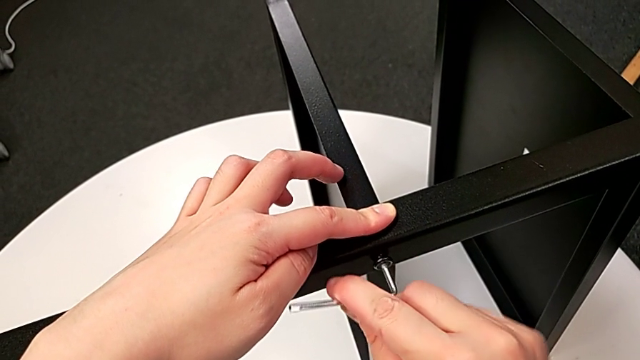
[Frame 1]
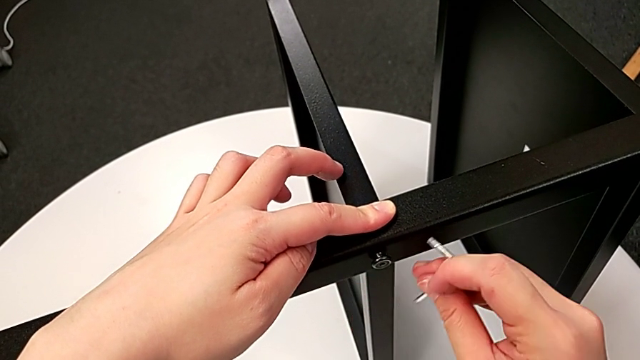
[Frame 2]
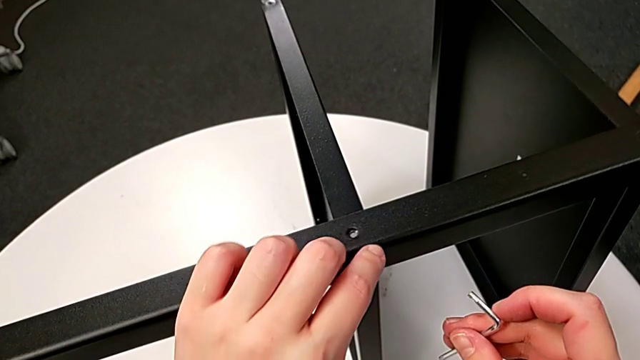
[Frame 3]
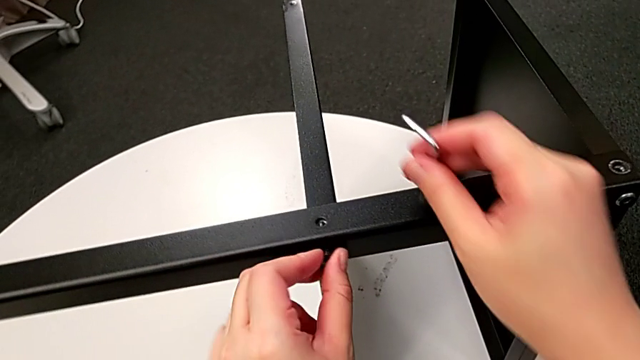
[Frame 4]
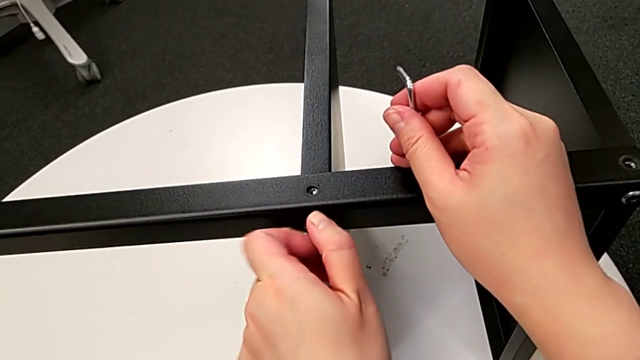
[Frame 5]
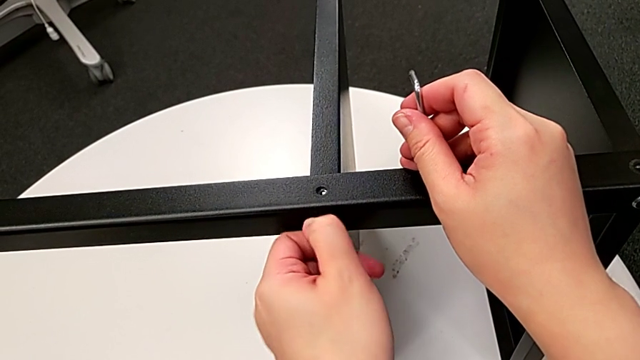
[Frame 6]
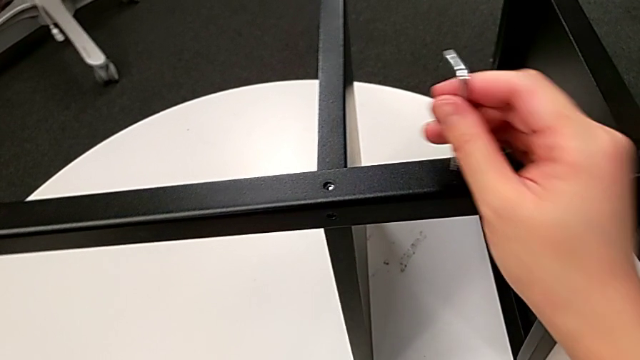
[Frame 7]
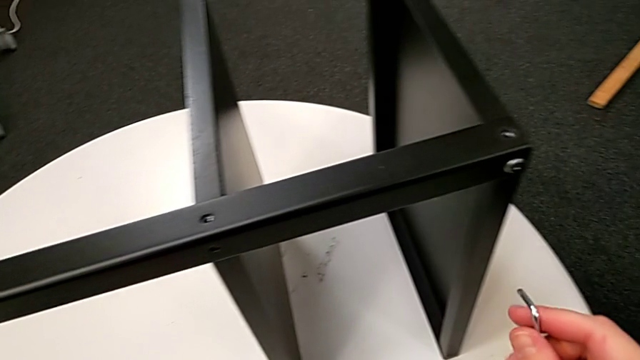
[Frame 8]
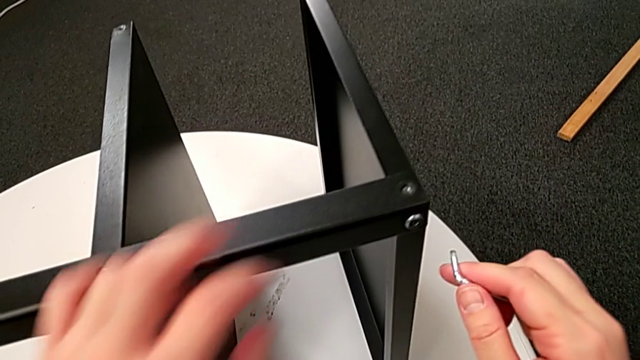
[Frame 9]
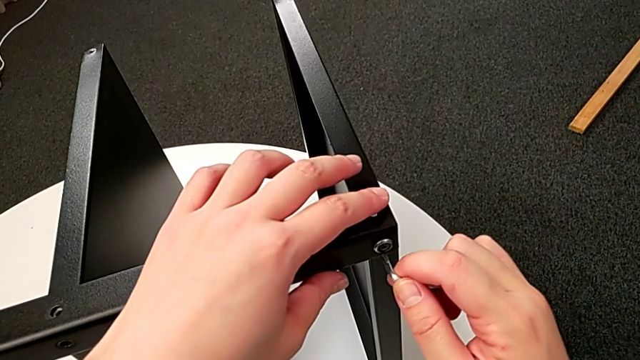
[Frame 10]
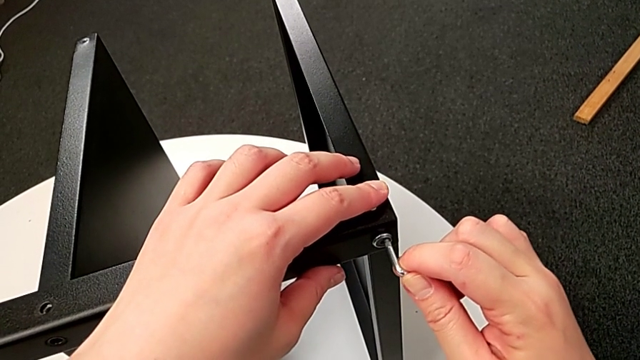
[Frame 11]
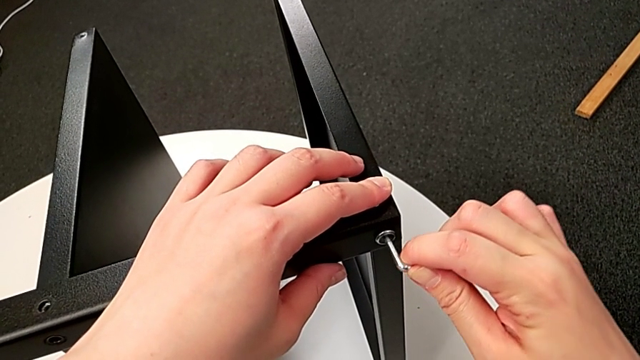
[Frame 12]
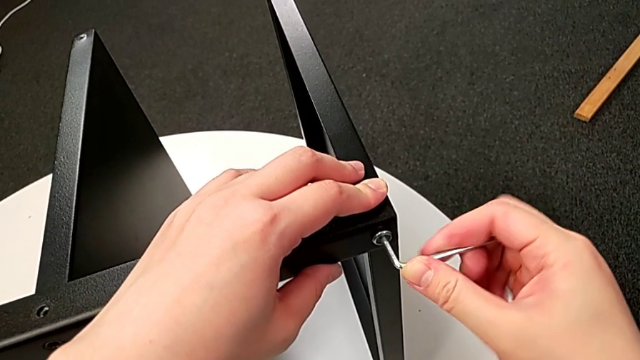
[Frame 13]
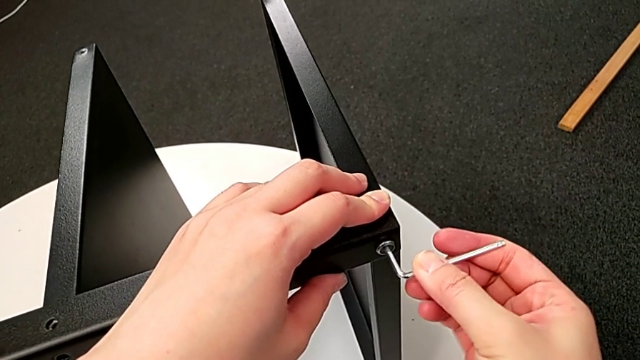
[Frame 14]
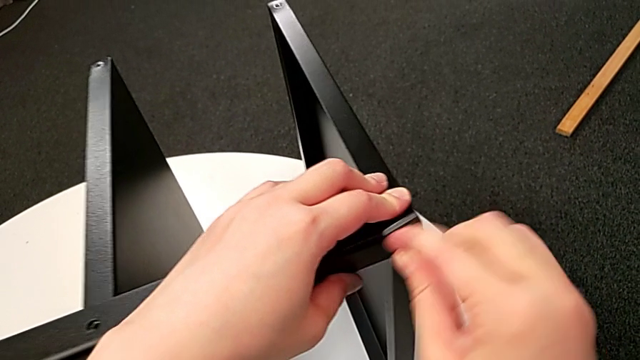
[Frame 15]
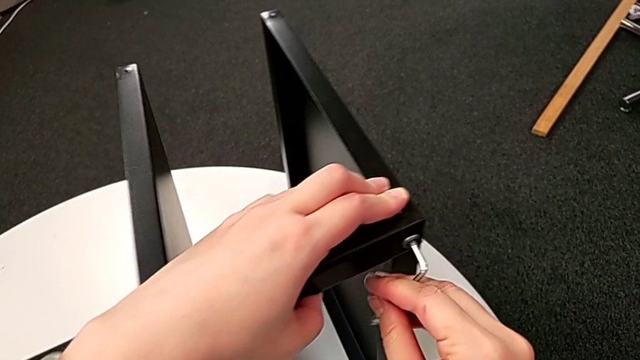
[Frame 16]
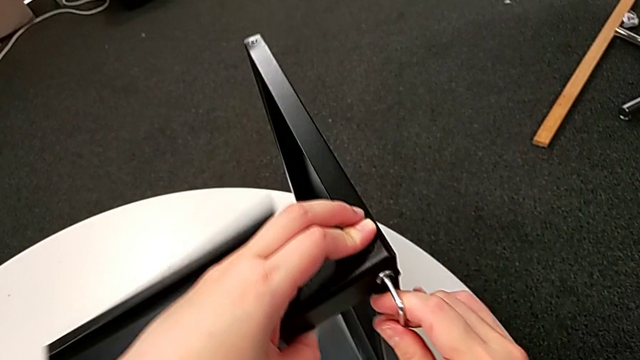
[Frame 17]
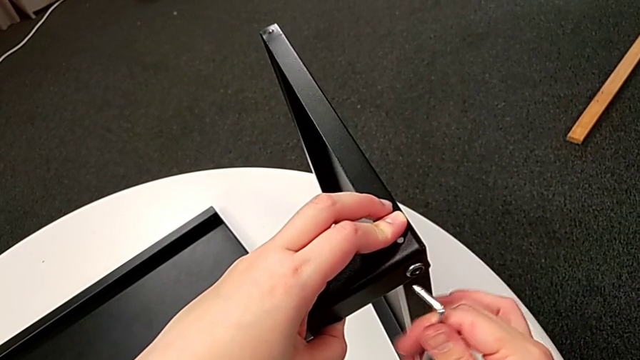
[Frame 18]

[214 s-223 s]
The camera wearer is unscrewing the fourth leg of the table. They withdraw the Allen wrench, unscrew the hex socket head, disassemble it, place it, insert the Allen wrench, begin to unscrew the hex socket head with the right hand and begin to wrongly drop the bottom tray.

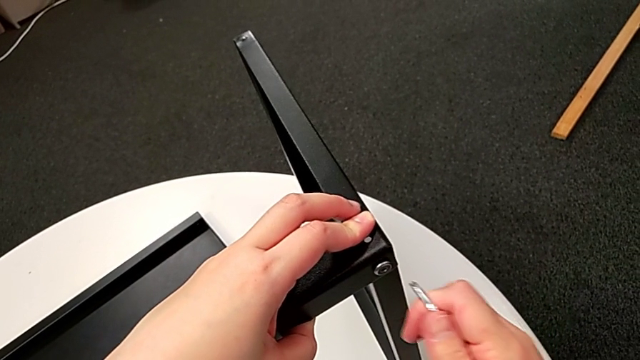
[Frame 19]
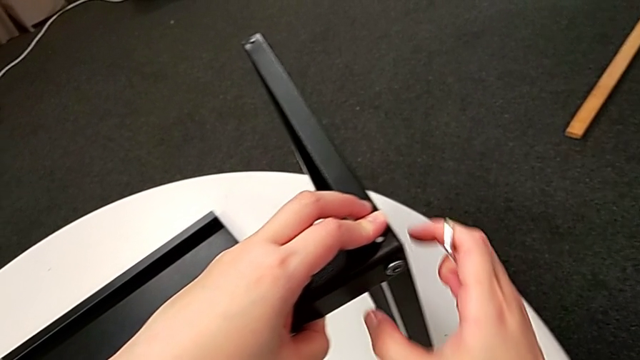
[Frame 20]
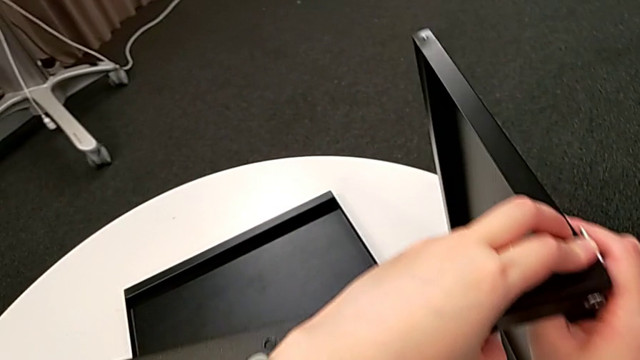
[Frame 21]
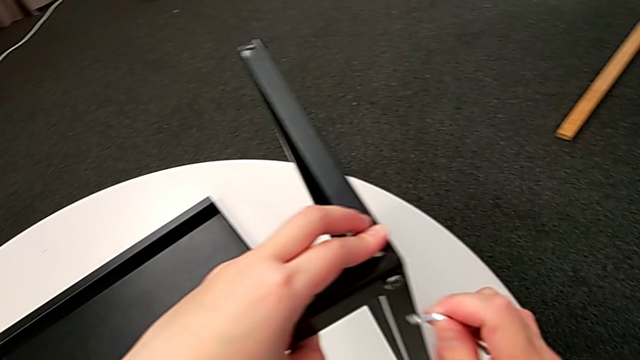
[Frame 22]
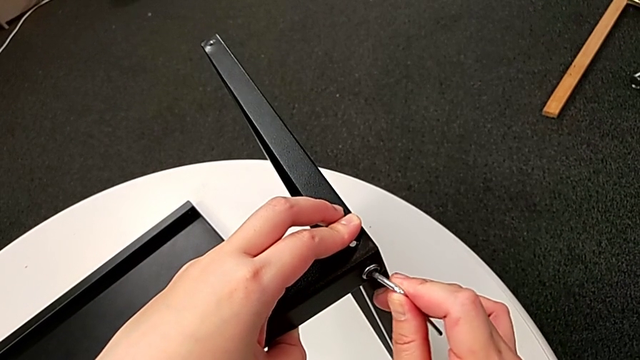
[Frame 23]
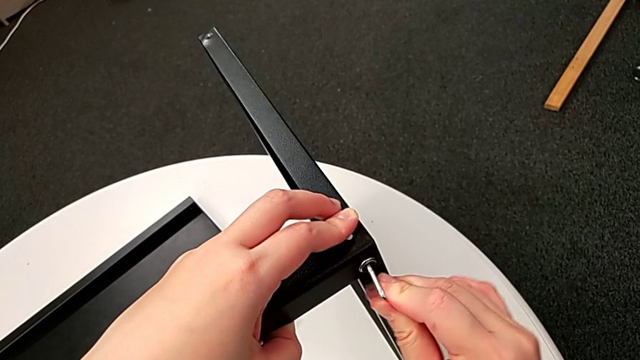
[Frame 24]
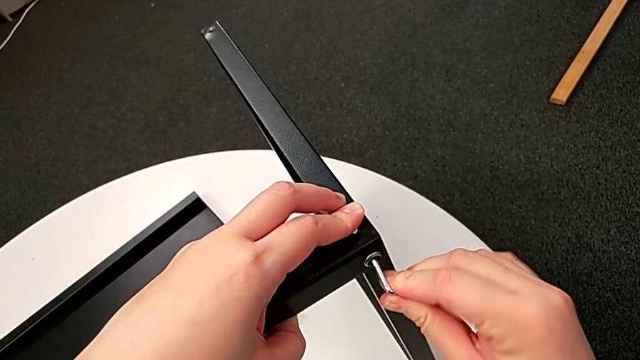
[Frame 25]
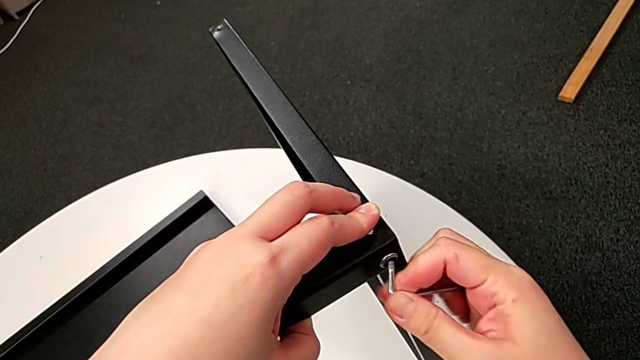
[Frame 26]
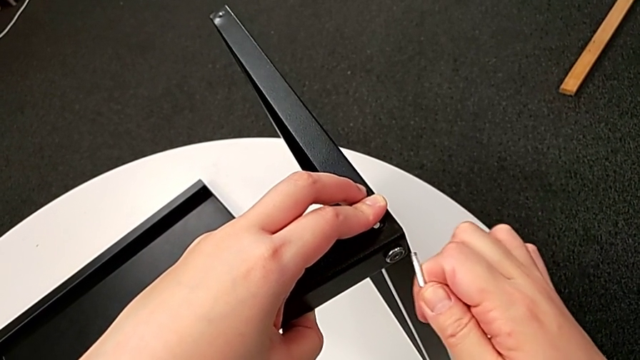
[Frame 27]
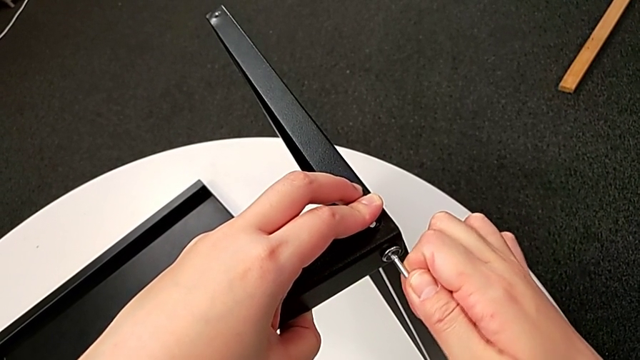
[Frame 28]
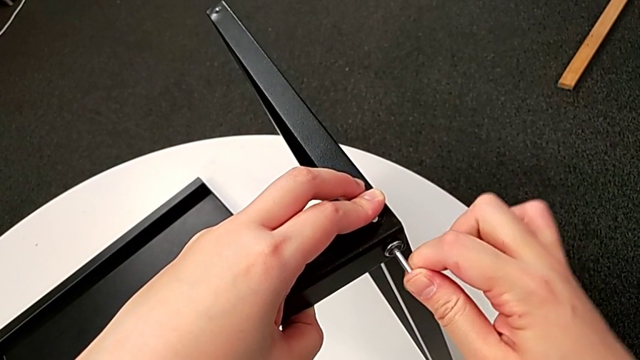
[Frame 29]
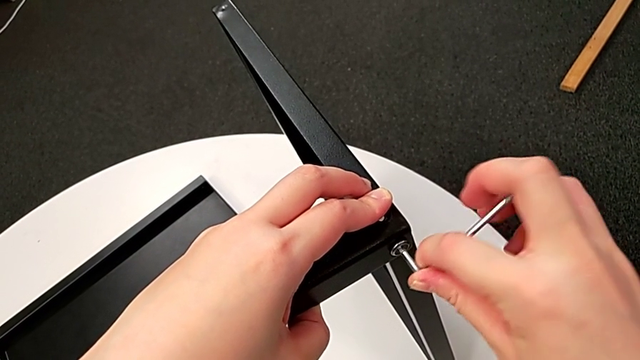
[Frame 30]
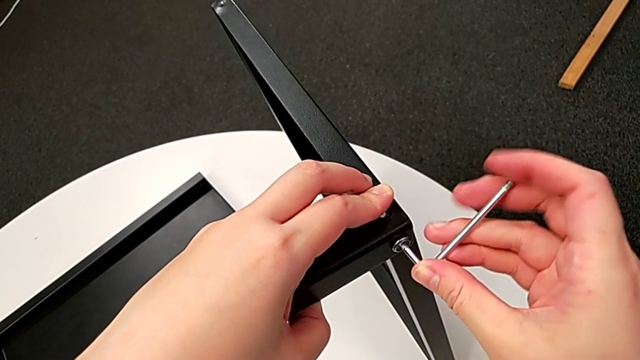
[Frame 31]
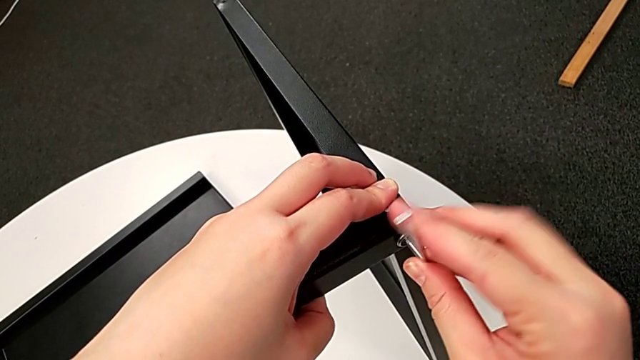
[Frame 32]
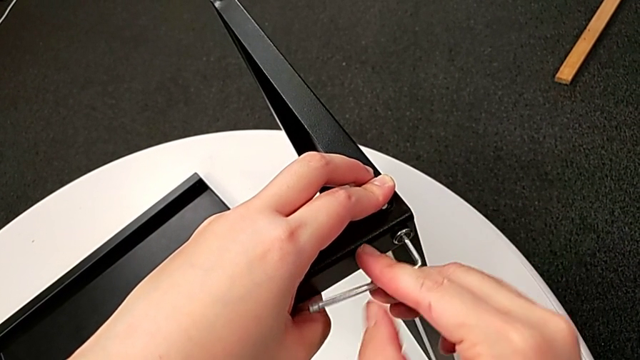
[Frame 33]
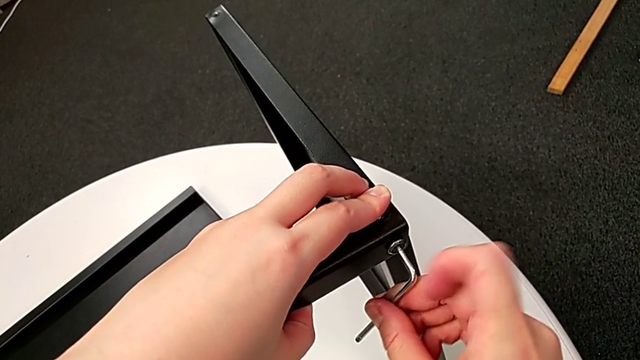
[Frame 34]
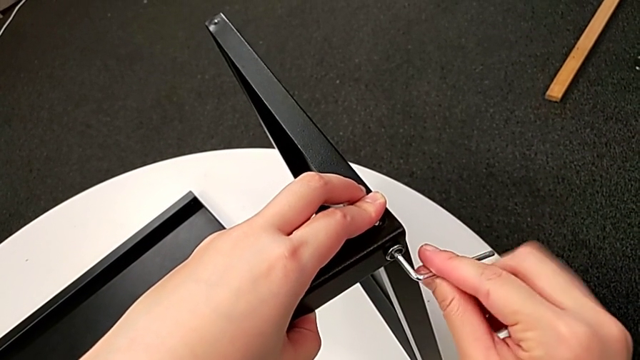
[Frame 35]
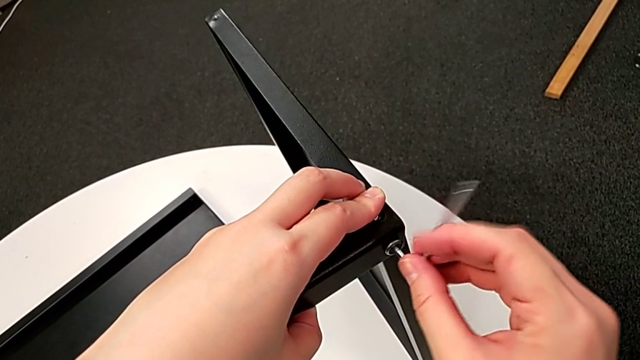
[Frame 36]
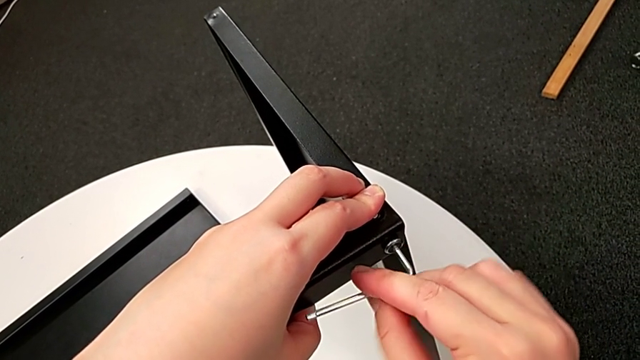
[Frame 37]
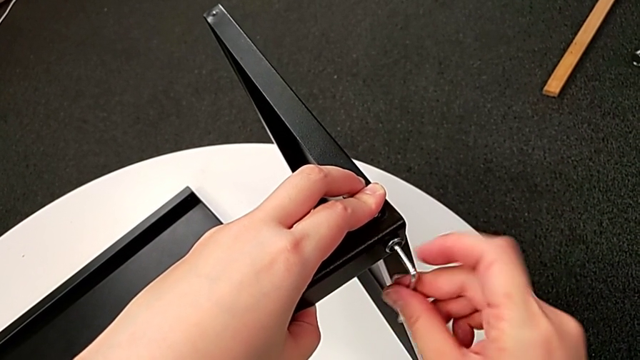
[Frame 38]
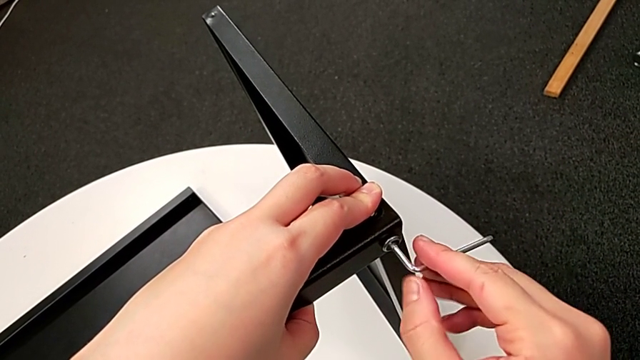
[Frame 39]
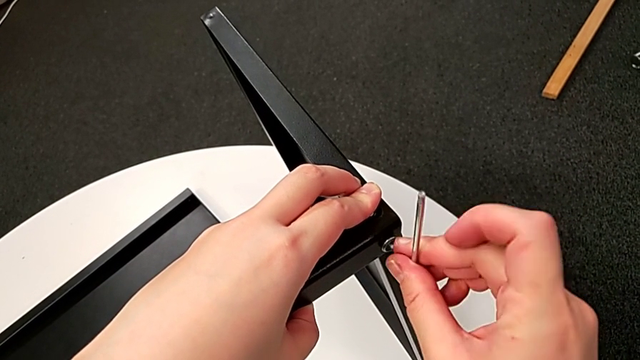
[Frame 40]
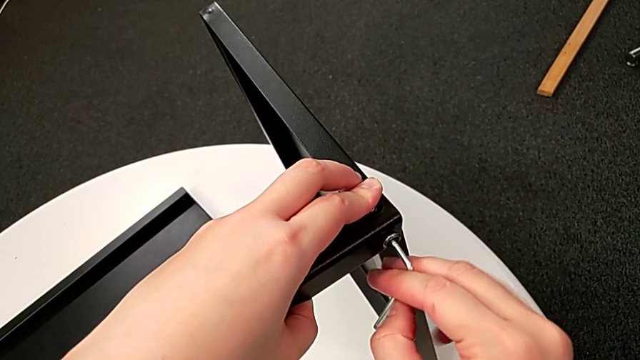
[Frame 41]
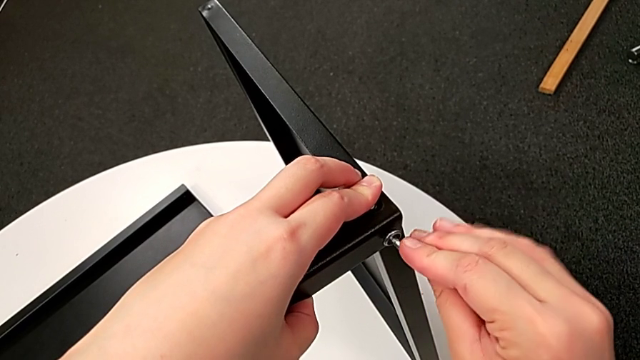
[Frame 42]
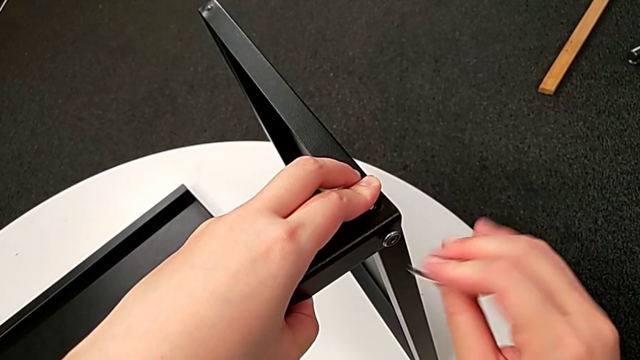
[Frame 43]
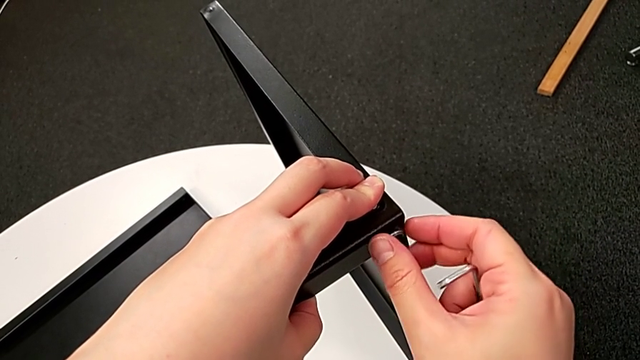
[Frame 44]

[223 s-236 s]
The camera wearer is unscrewing the fourth leg of the table. They keep unscrewing the hex socket head with the right hand and withdraw the Allen wrench.
